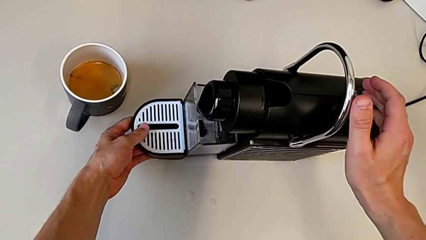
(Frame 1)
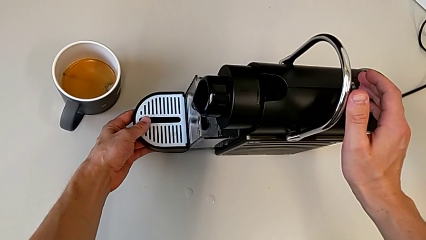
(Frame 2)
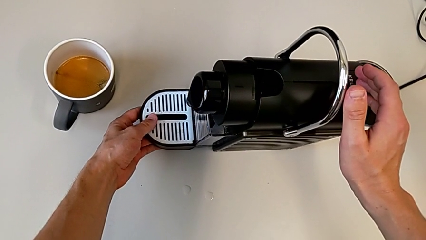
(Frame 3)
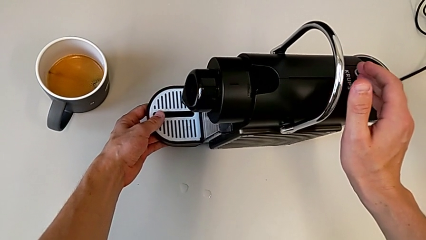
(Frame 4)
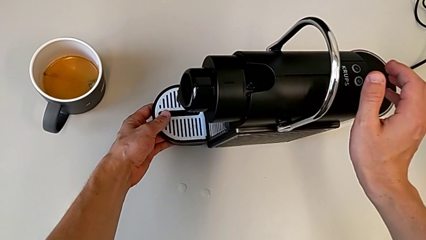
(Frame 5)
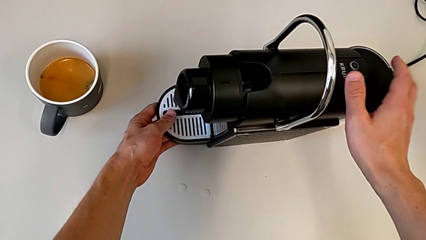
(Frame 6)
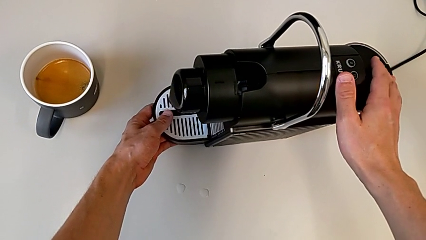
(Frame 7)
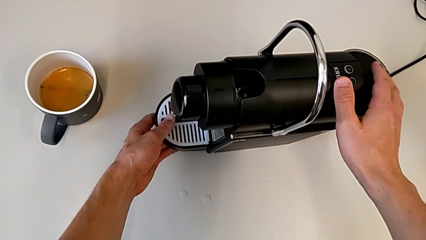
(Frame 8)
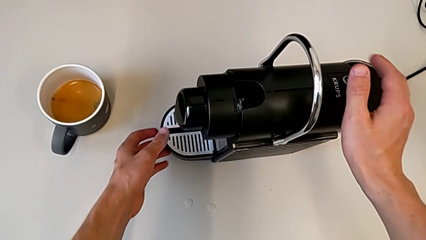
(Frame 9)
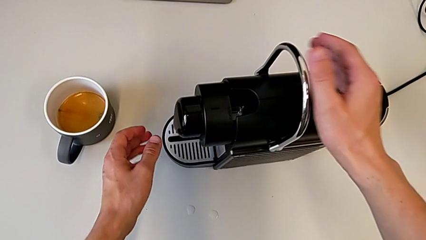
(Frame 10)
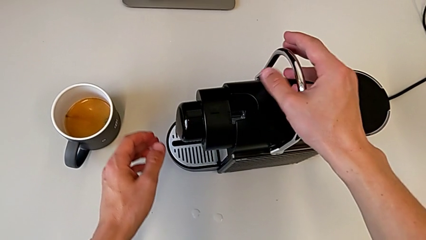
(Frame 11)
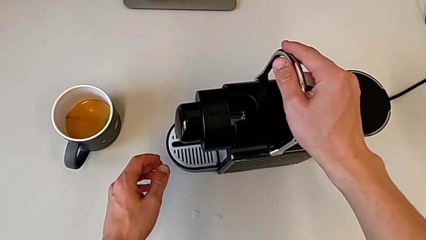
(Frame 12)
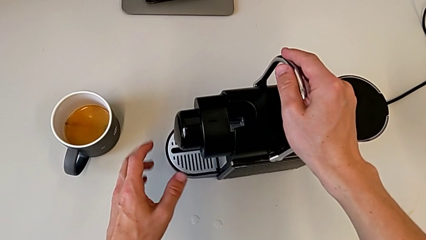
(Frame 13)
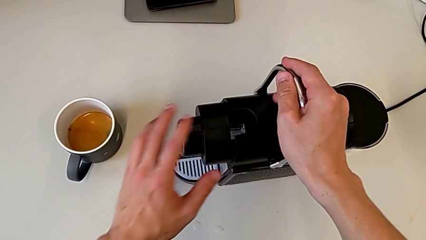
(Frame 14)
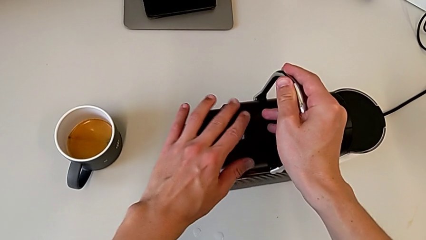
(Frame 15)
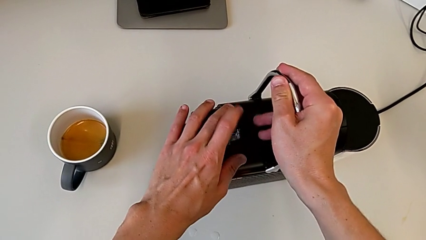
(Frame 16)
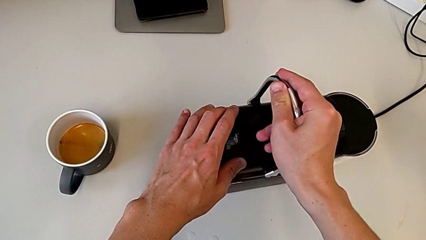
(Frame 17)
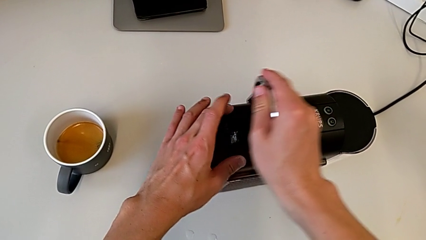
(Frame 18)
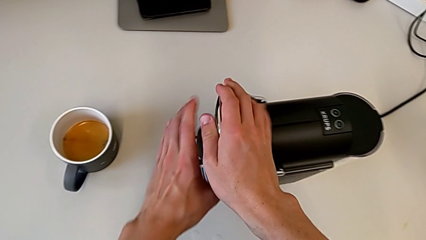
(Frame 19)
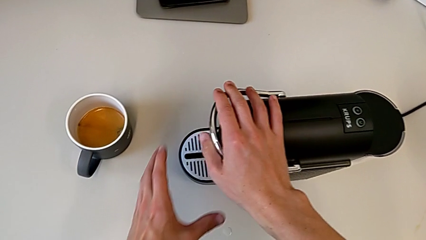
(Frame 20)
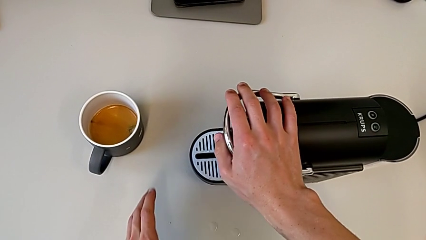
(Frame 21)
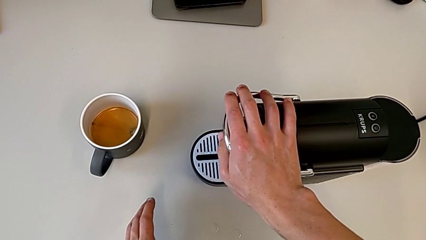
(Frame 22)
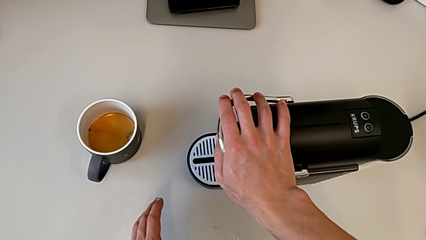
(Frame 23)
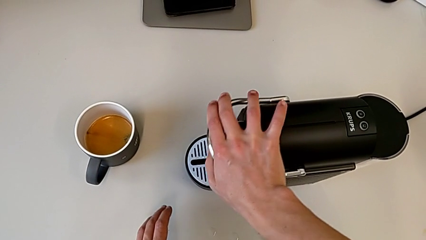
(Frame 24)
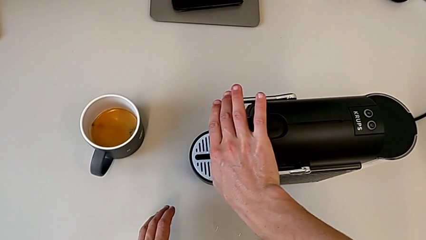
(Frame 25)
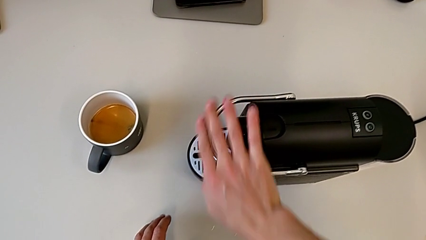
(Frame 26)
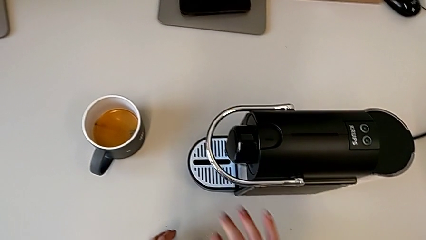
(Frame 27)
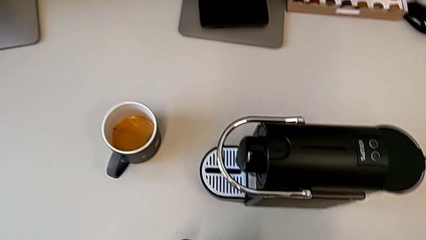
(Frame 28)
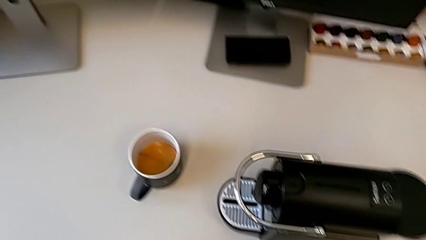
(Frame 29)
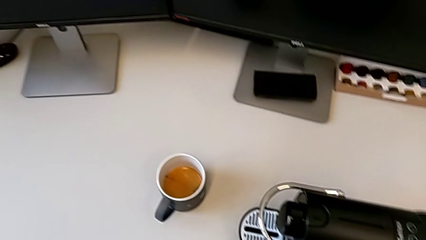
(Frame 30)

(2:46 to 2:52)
The camera wearer is assembling the drip tray on the capsule coffee machine. They insert the drip tray, push the lever and close it.
